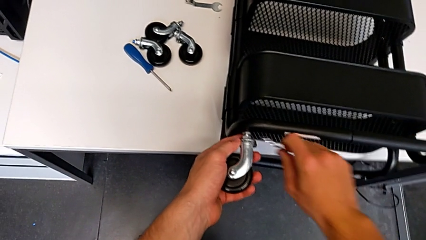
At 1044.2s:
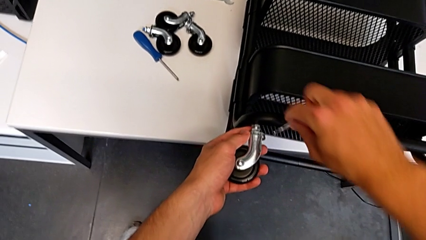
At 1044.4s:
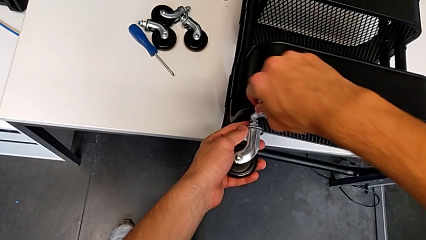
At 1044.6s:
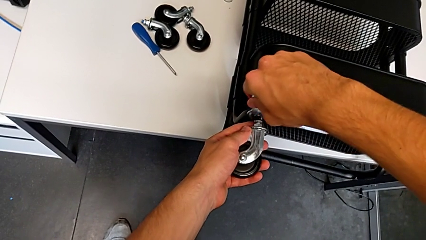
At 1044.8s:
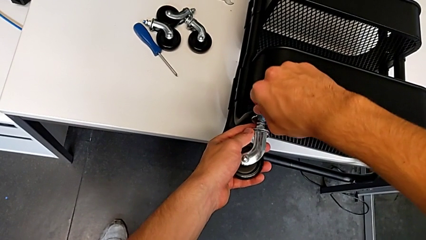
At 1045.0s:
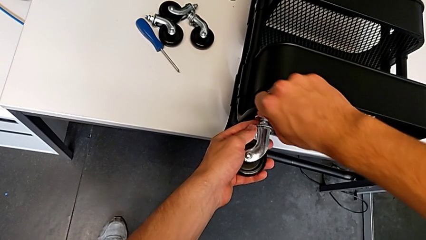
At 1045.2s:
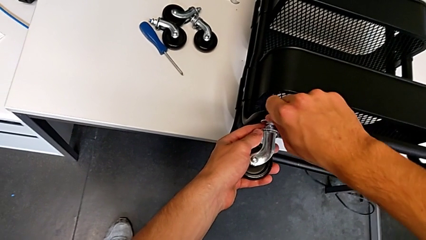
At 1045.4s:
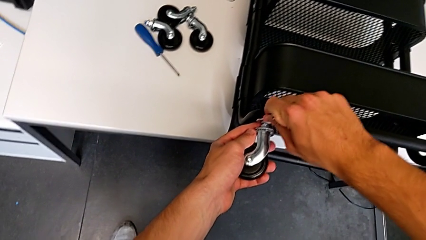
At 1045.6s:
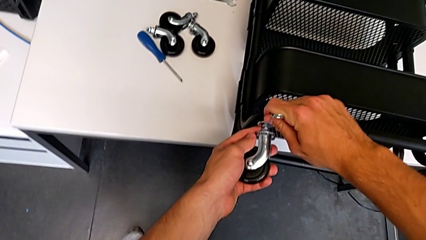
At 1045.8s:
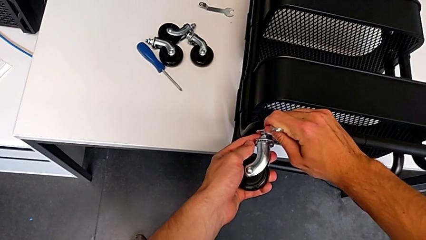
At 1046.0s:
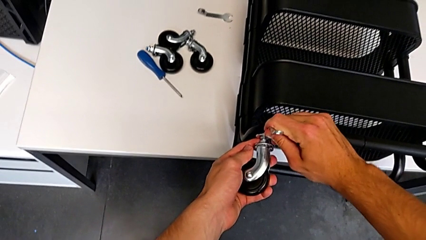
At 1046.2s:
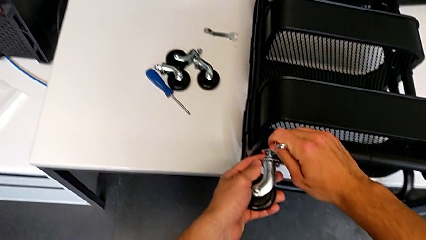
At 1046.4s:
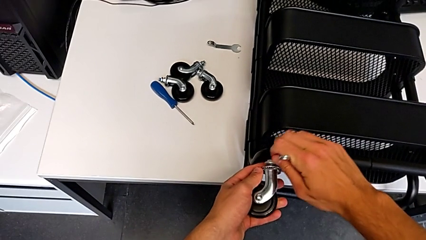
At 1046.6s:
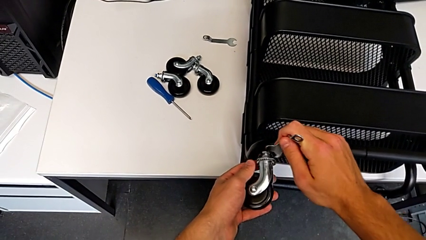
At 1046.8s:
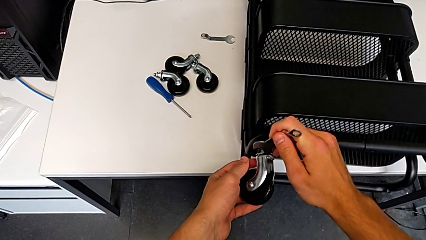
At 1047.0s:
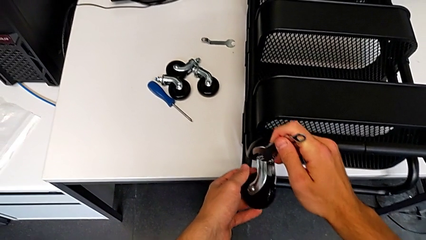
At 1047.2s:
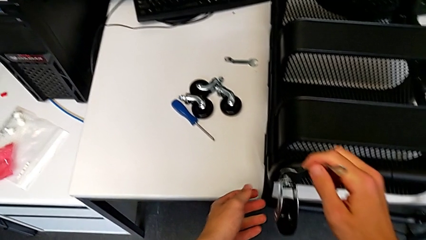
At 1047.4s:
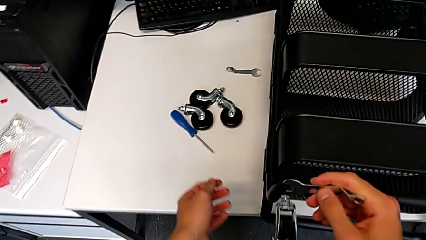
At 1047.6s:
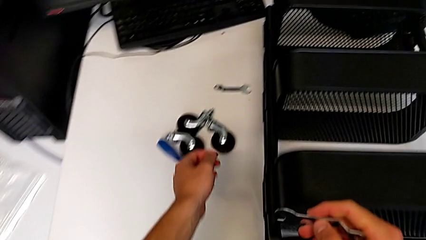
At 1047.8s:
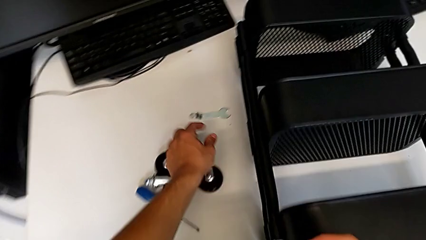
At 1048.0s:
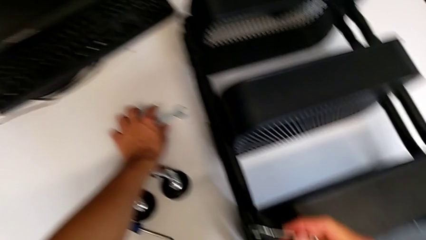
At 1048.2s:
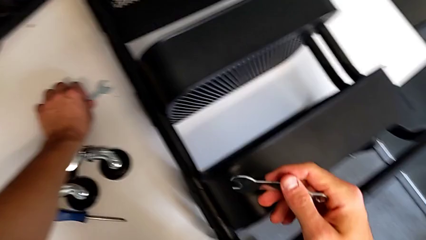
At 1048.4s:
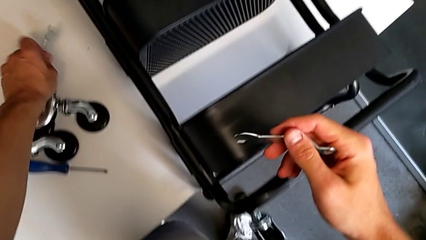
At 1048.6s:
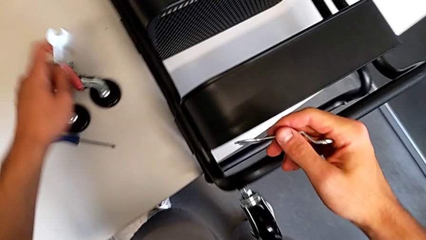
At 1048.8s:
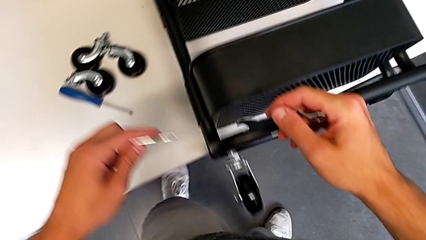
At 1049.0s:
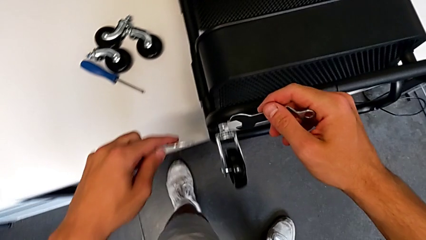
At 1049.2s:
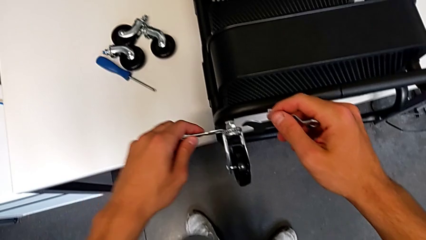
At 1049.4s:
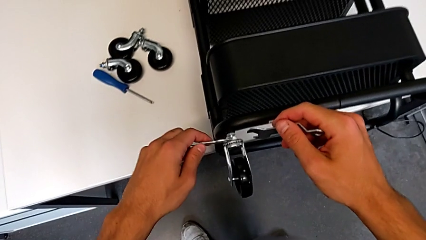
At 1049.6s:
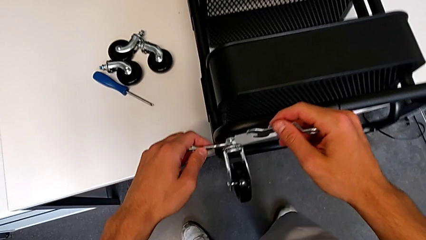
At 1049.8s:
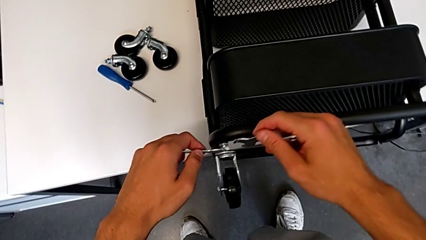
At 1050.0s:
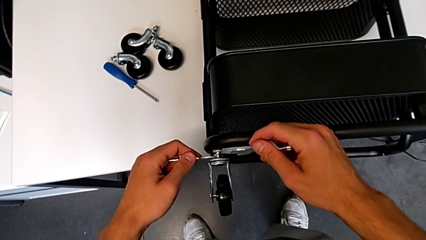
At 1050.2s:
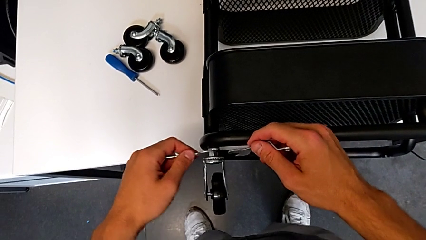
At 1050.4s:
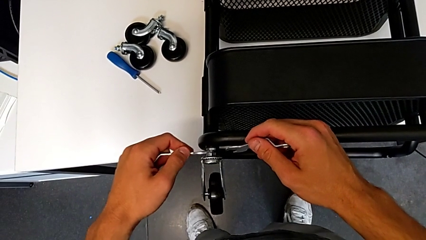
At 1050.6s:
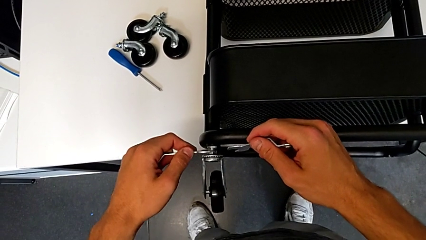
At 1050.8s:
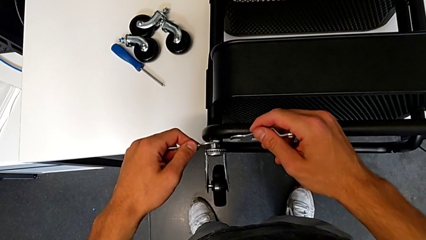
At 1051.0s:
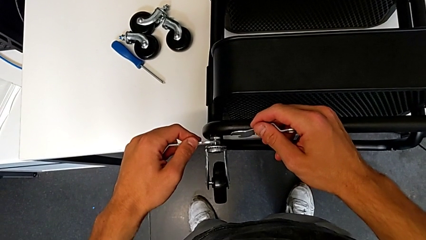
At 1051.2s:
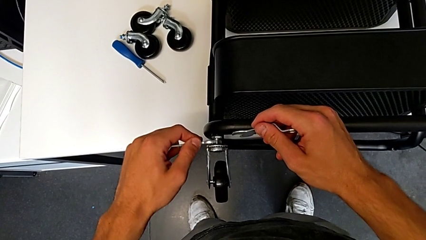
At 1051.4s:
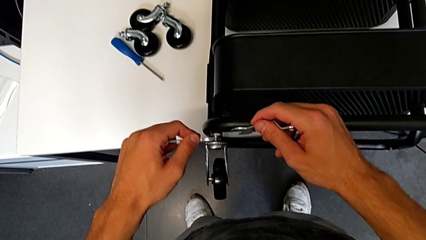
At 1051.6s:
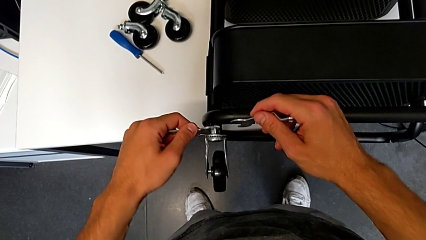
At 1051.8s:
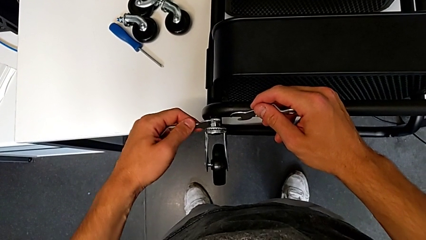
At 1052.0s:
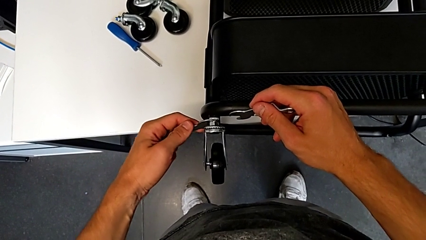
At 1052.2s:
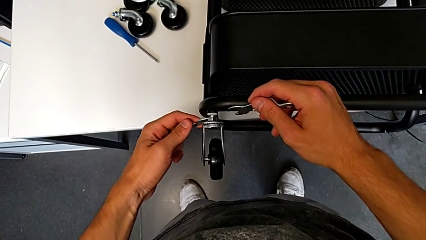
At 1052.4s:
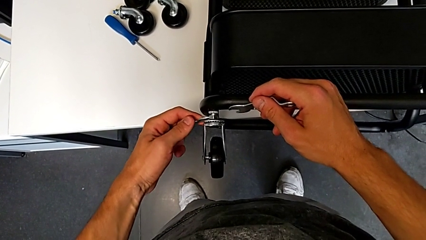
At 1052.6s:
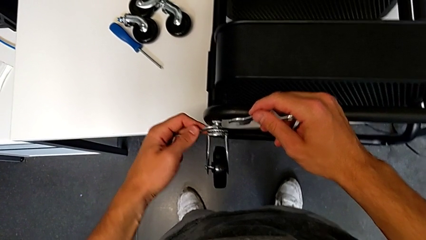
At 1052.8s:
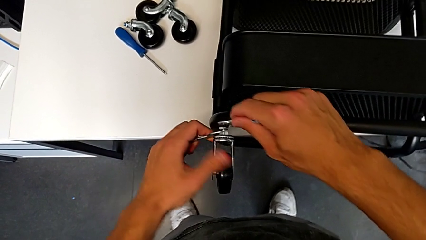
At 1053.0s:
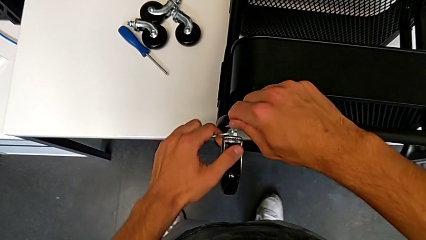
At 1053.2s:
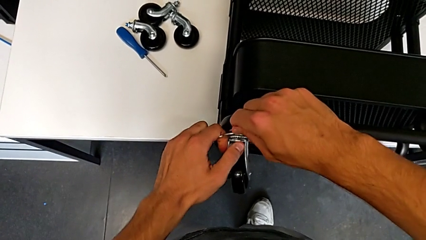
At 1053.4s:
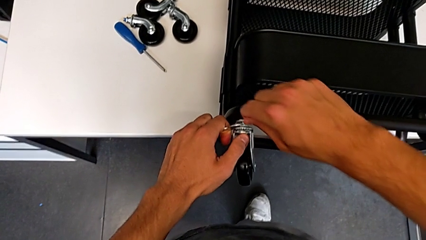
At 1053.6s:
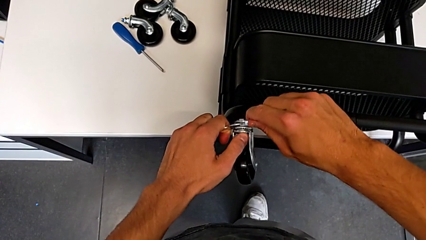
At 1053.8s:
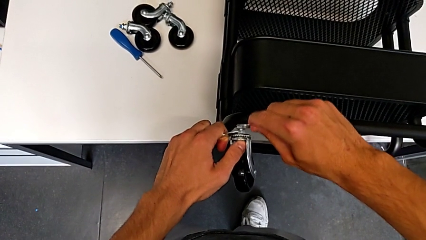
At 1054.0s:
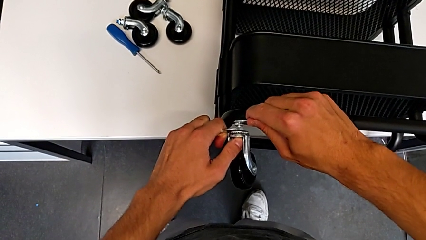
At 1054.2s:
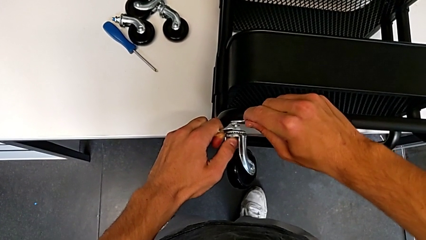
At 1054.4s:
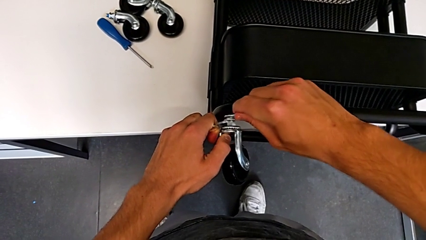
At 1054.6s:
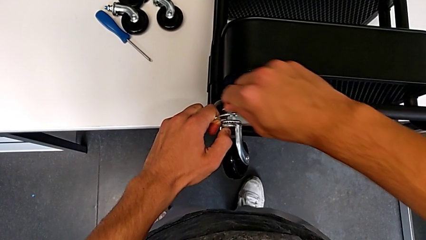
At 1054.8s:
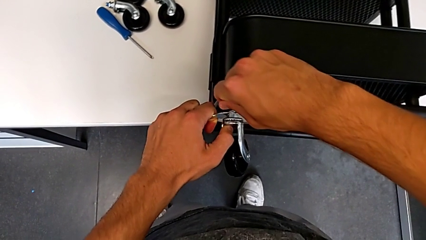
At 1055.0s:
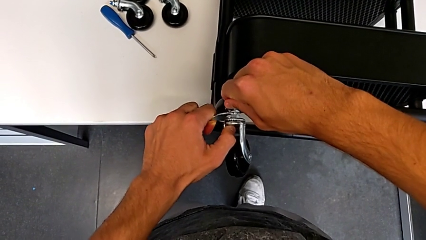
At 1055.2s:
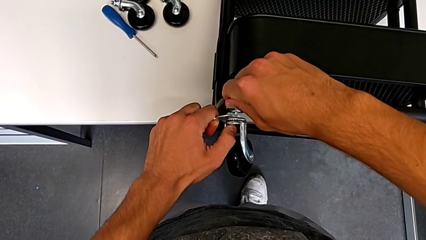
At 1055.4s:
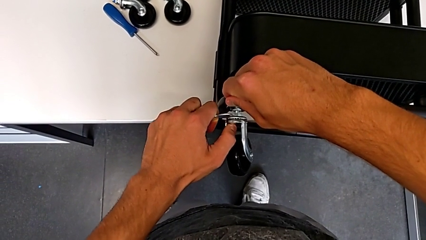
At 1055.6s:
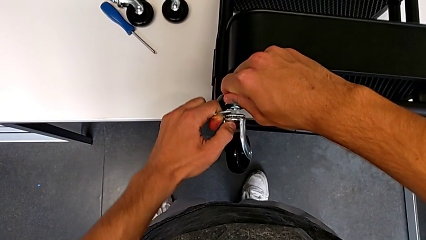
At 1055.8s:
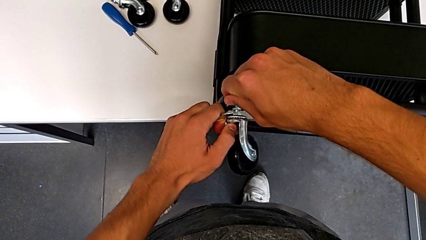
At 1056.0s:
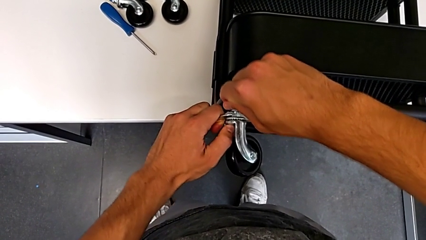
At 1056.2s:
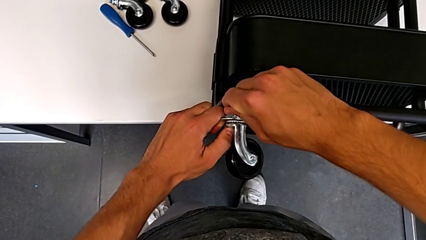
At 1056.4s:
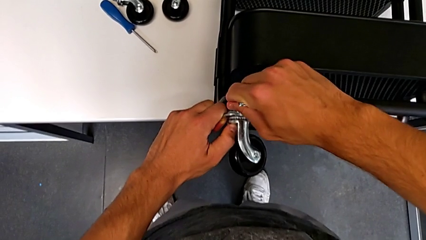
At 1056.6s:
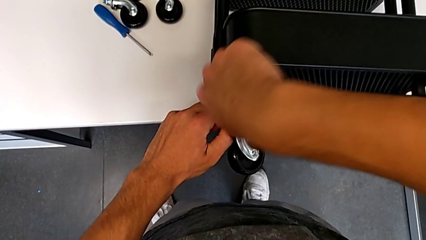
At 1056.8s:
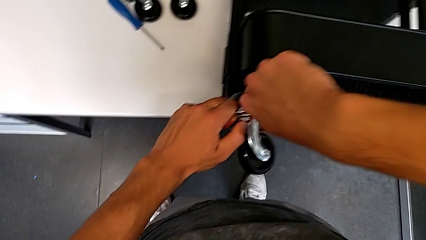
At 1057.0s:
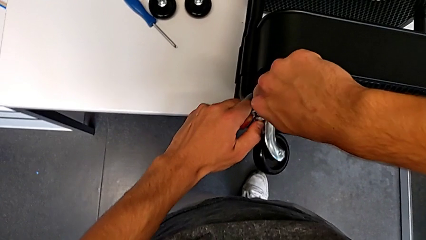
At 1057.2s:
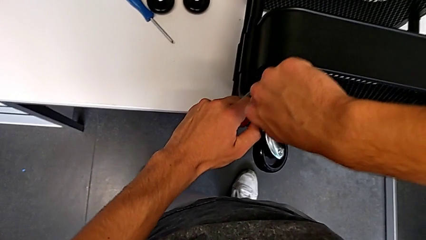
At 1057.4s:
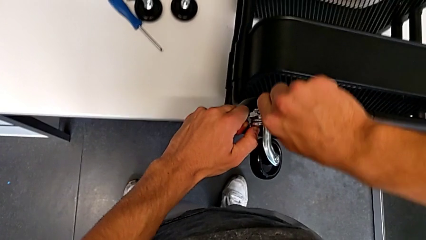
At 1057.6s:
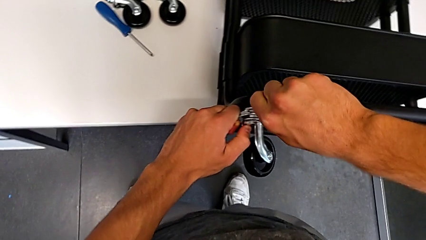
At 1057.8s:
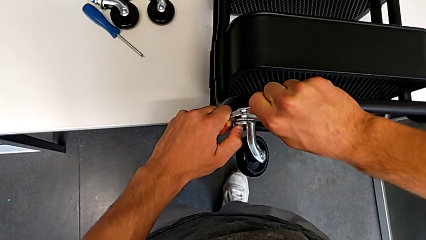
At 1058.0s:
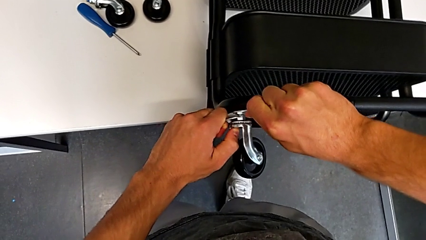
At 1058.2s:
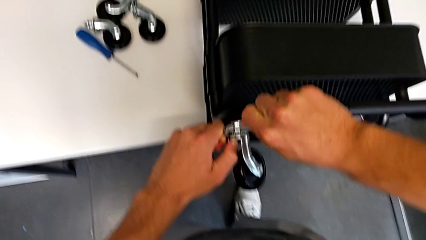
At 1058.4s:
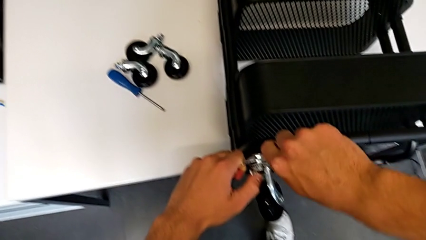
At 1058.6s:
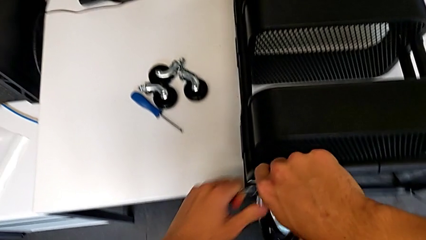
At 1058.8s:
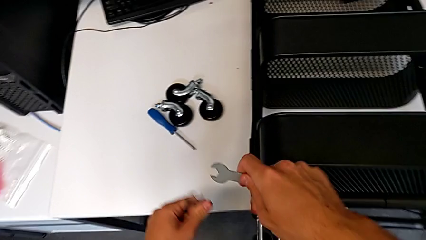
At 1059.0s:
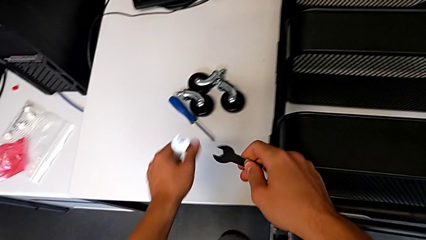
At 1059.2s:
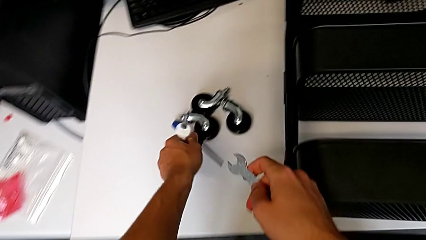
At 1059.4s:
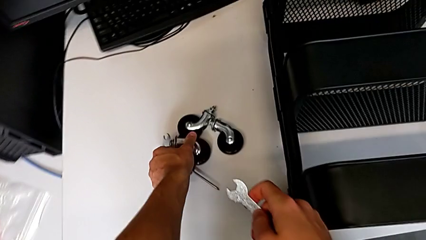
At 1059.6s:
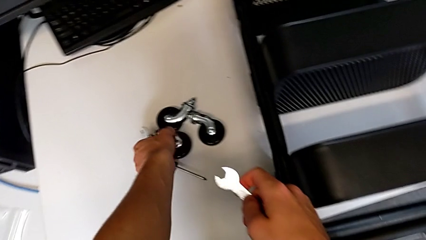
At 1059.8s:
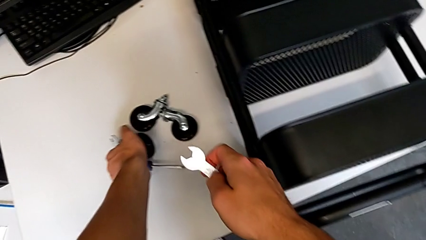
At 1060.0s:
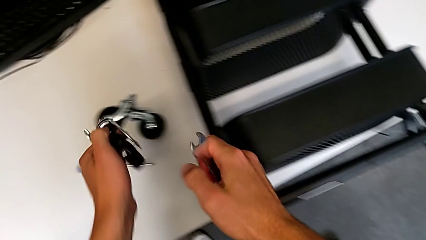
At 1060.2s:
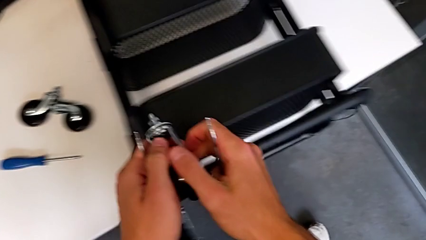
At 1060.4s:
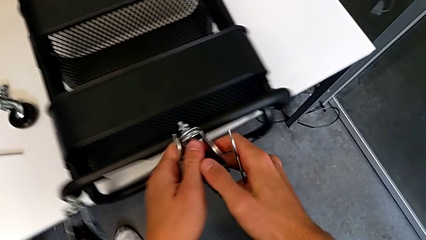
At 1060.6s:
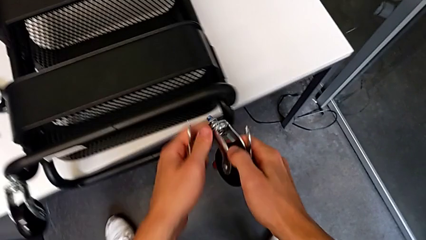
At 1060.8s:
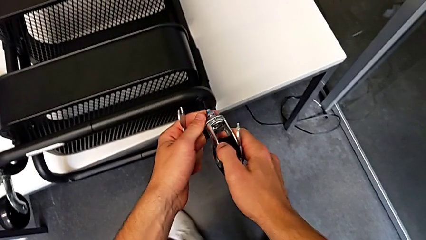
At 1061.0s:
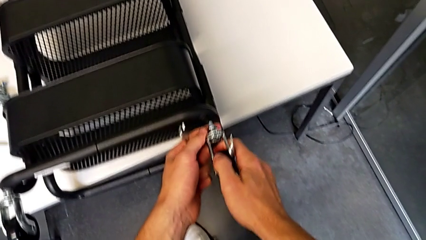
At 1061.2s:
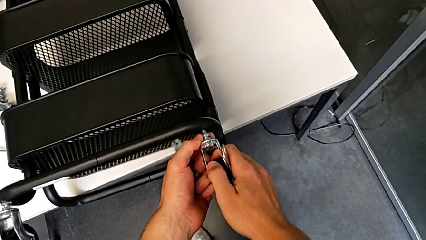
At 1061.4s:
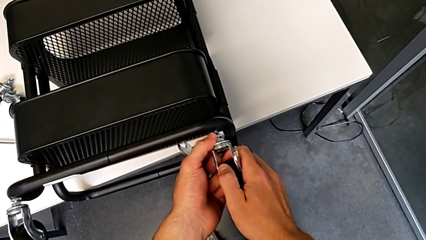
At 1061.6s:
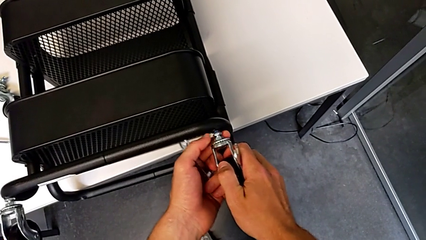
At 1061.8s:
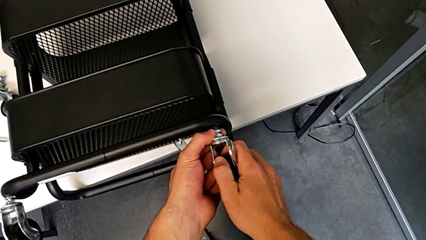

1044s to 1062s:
The camera wearer is assembling the wheels of the furniture. They withdraw the hexagonal wrench, insert it, screw the wheel, withdraw the hexagonal wrench, grab it, insert it twice, screw the wheel, withdraw the hexagonal wrench, grab the wheel and insert it.
